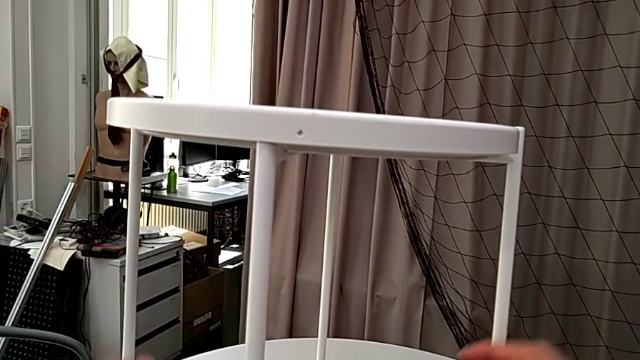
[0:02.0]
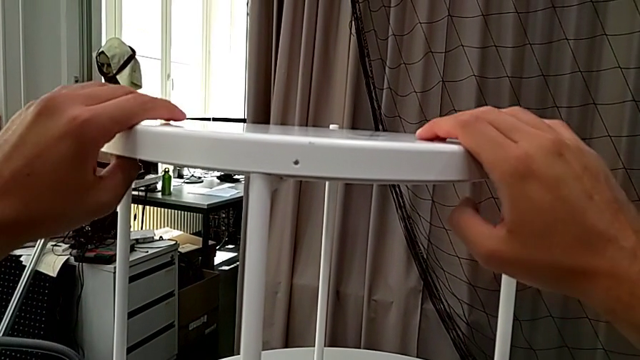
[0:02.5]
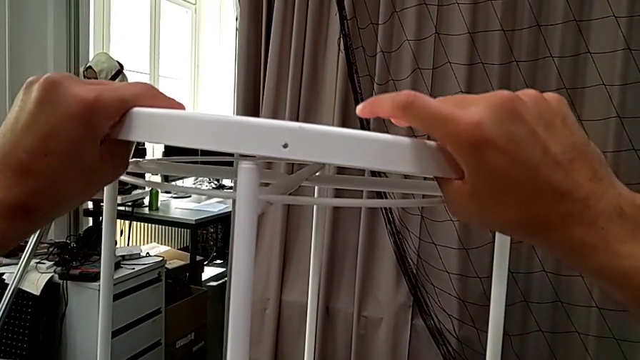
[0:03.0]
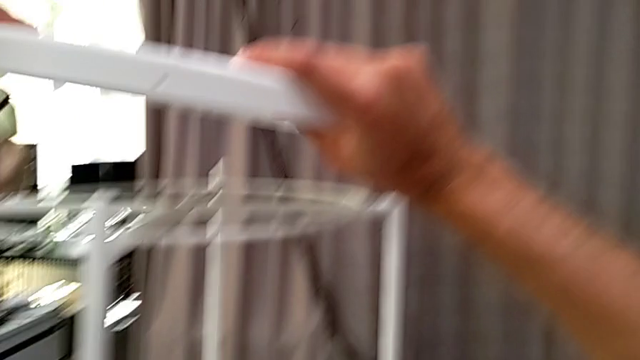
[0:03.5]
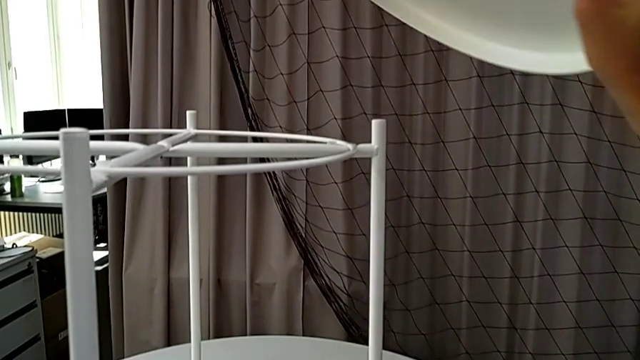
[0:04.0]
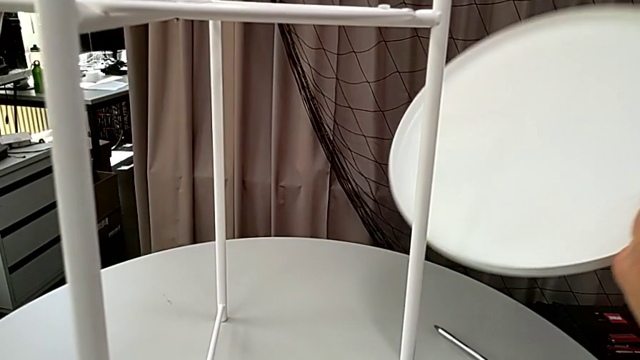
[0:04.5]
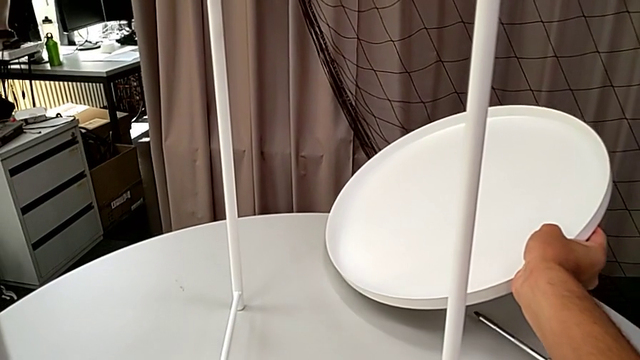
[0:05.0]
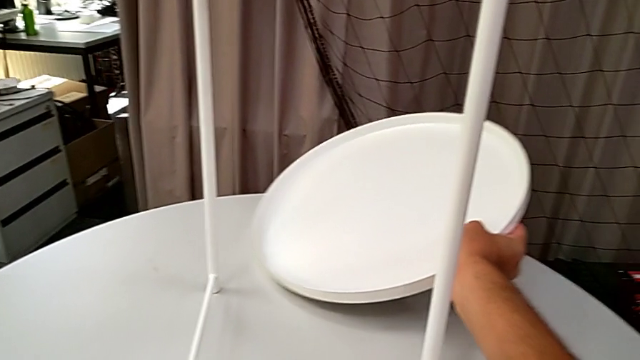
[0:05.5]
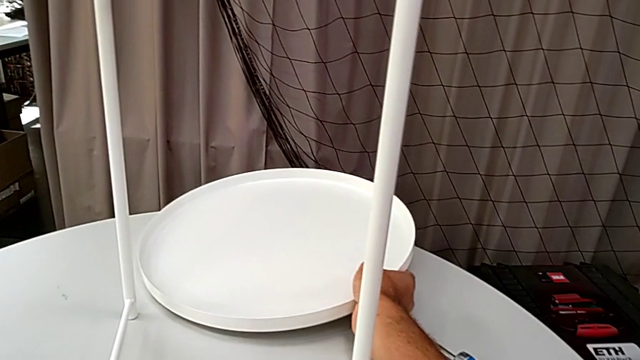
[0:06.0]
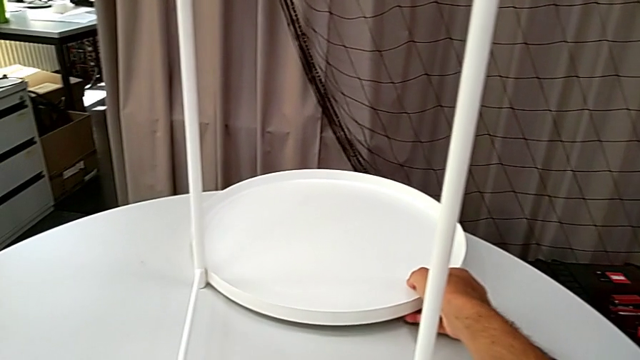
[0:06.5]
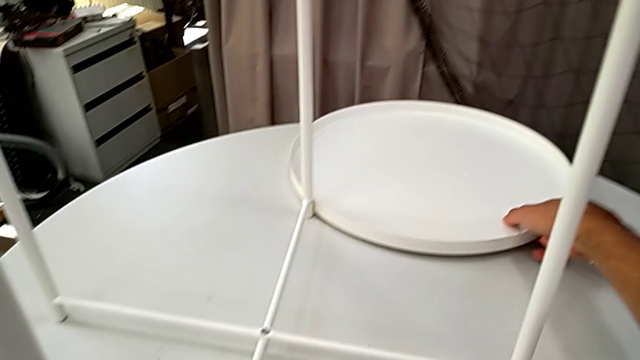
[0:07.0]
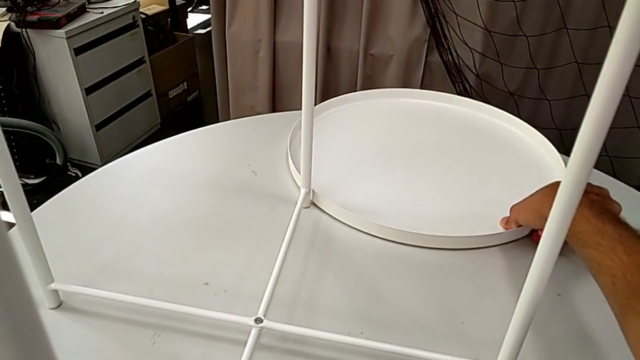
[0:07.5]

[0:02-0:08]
The camera wearer removes the tray. They grab the tray, lift it and place it.

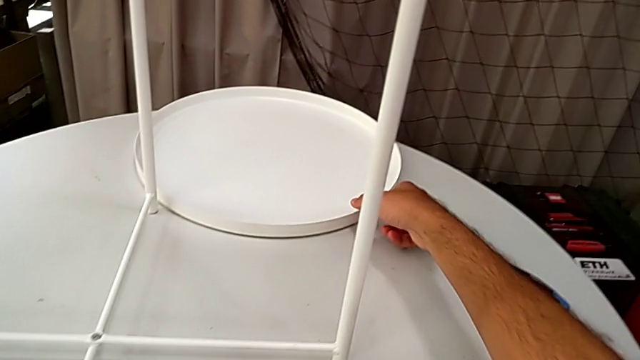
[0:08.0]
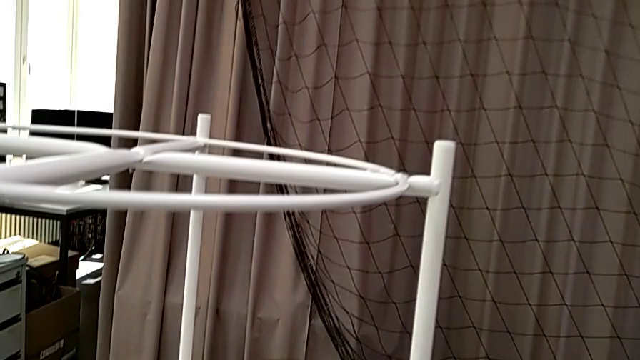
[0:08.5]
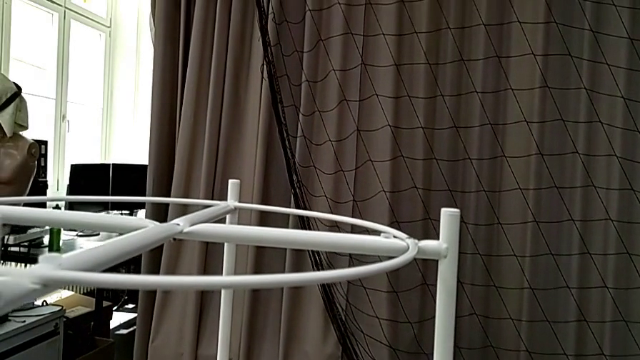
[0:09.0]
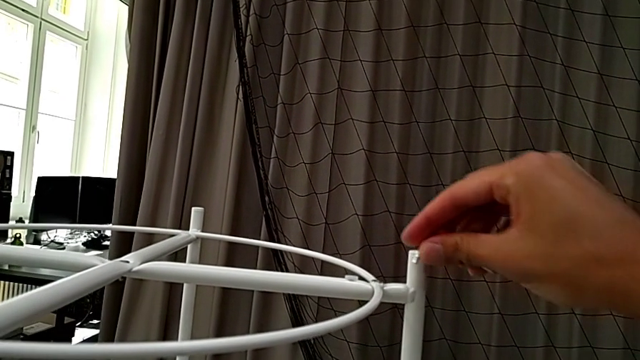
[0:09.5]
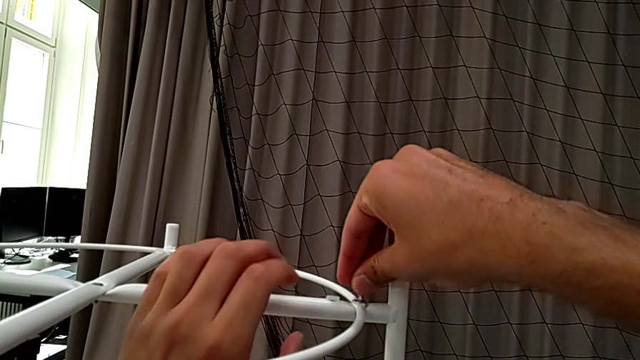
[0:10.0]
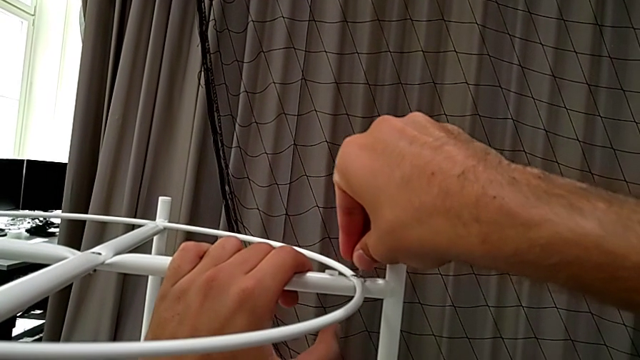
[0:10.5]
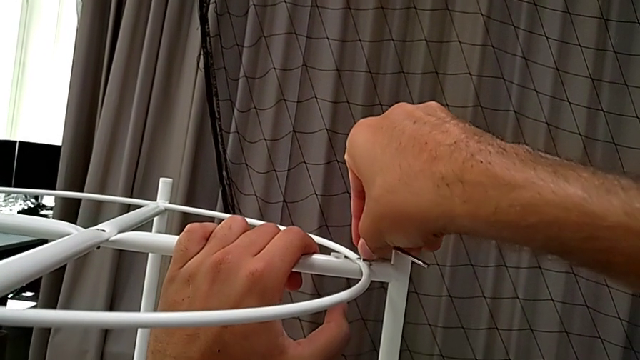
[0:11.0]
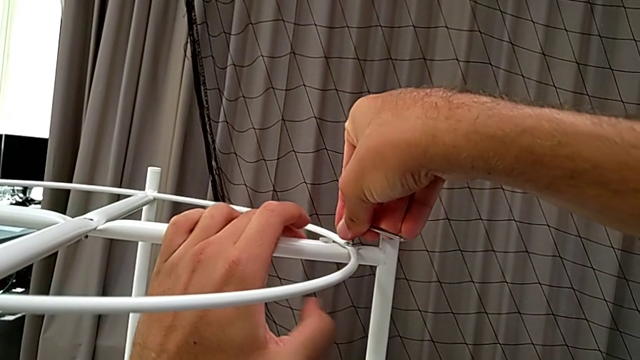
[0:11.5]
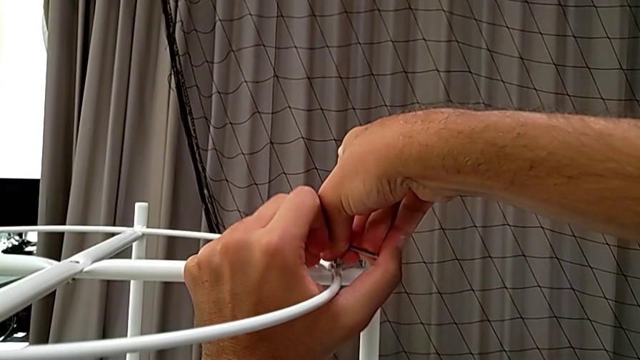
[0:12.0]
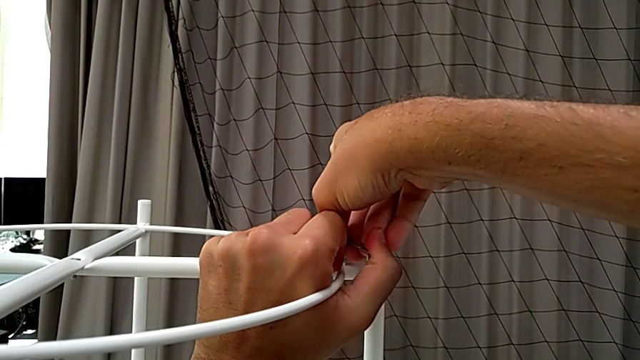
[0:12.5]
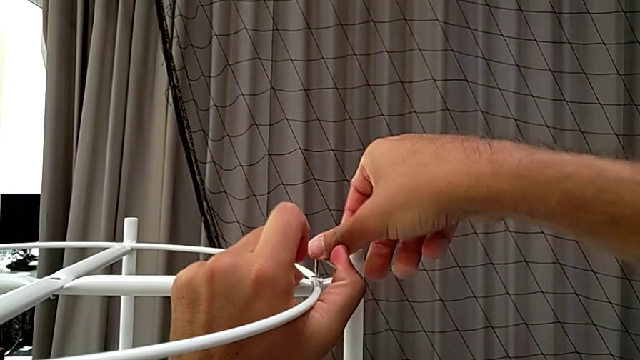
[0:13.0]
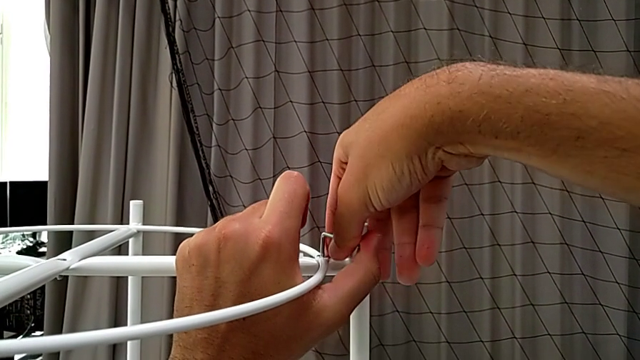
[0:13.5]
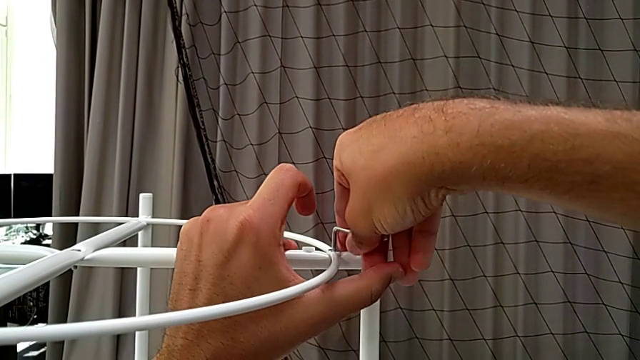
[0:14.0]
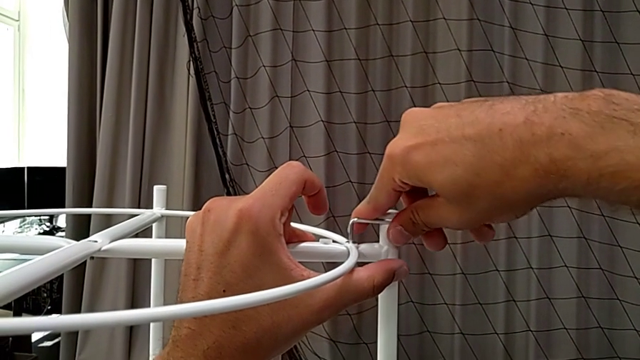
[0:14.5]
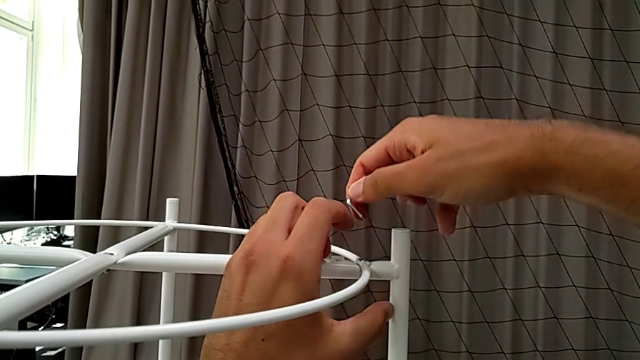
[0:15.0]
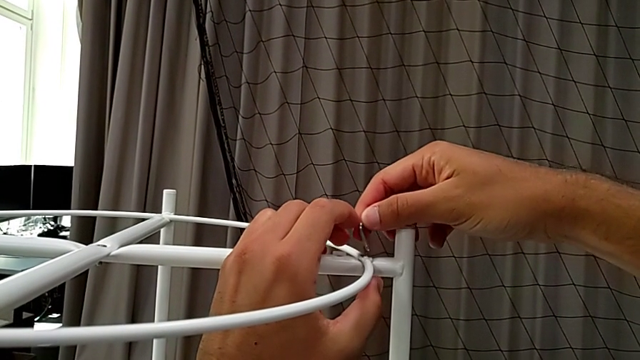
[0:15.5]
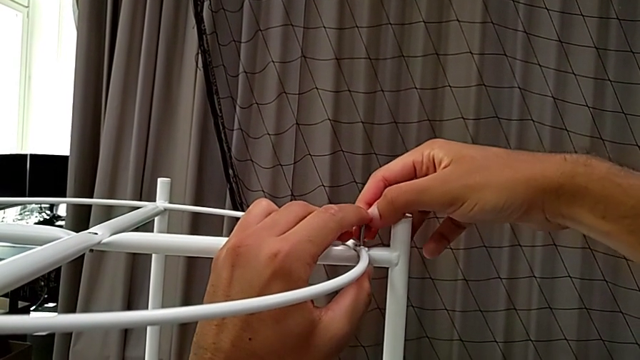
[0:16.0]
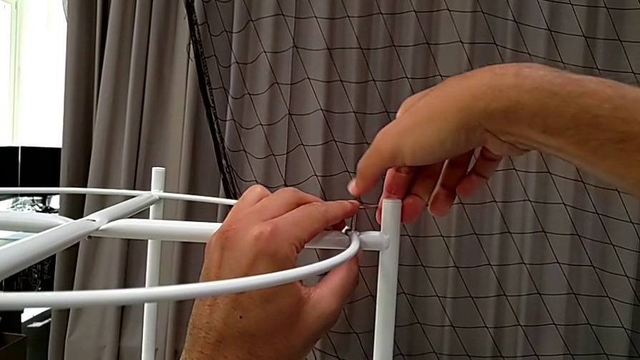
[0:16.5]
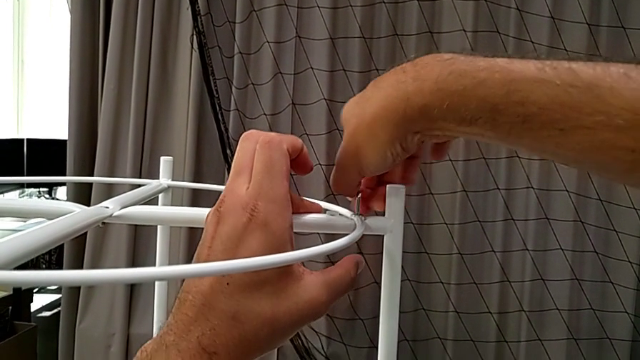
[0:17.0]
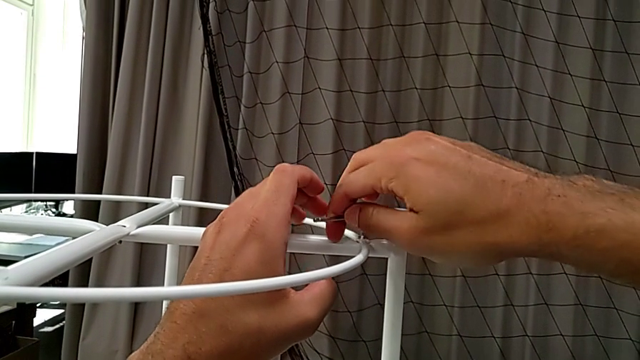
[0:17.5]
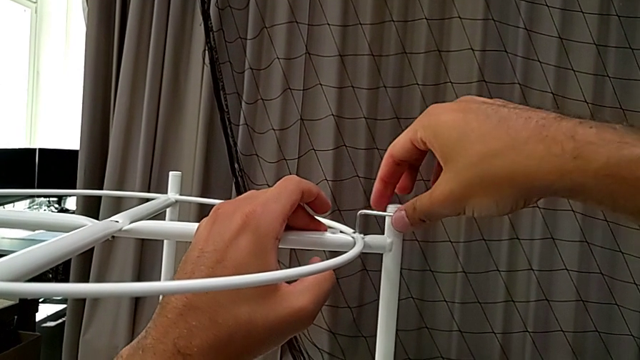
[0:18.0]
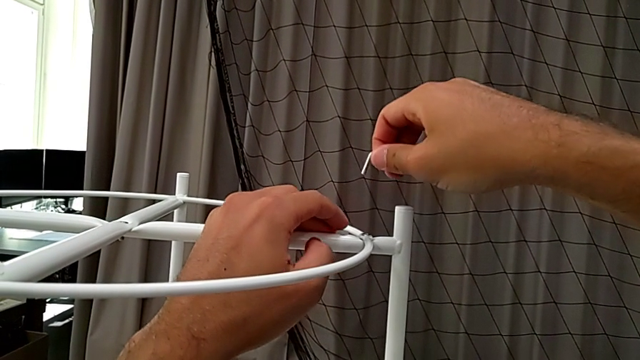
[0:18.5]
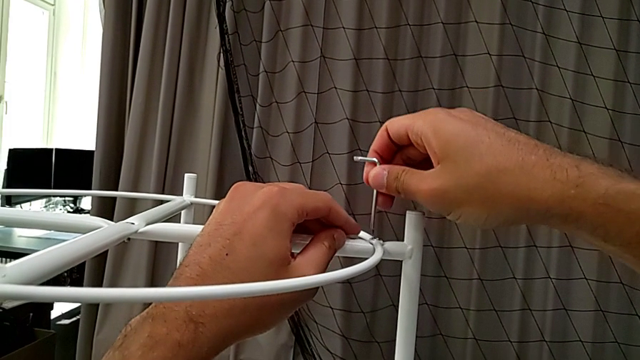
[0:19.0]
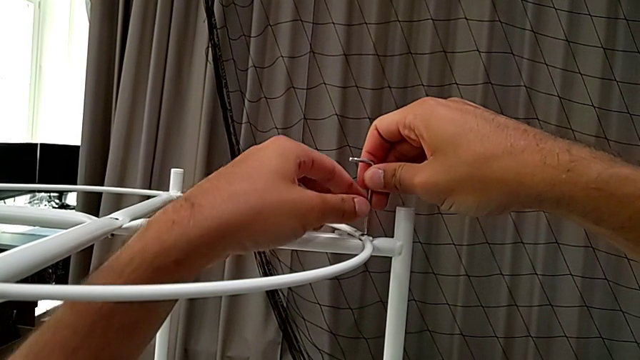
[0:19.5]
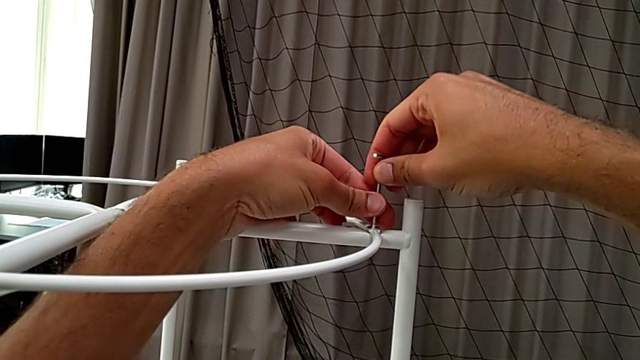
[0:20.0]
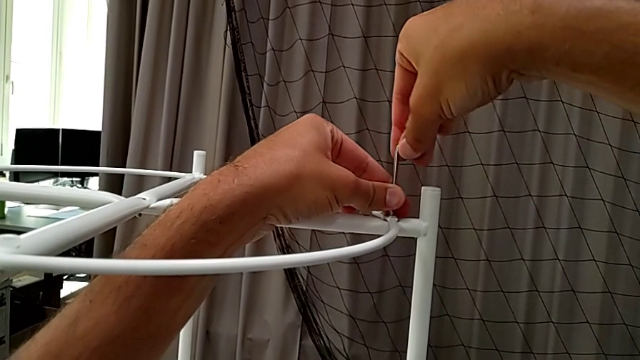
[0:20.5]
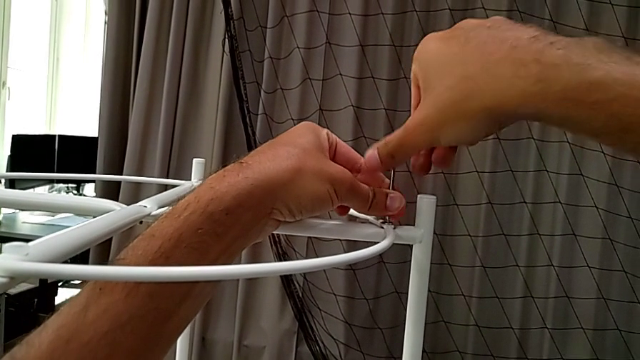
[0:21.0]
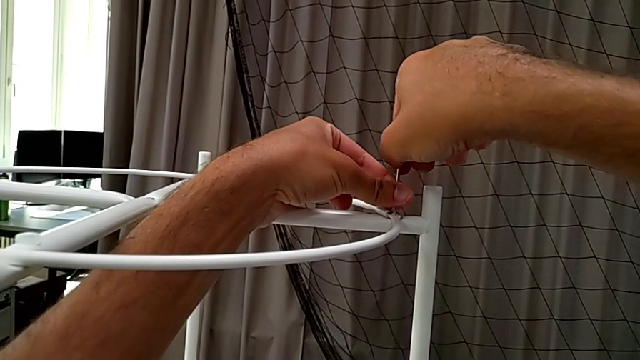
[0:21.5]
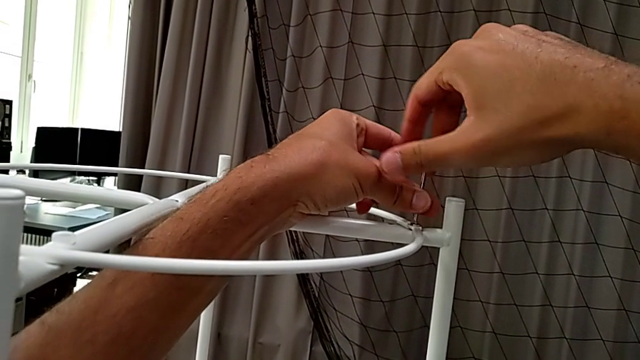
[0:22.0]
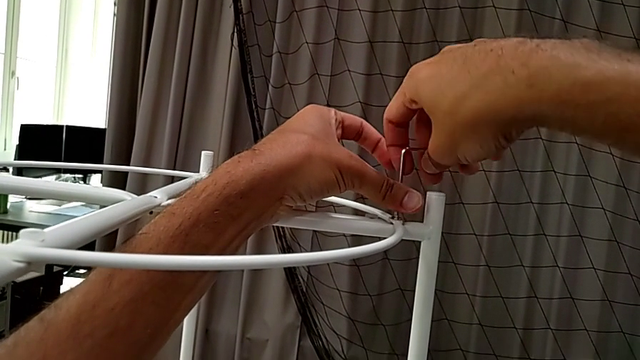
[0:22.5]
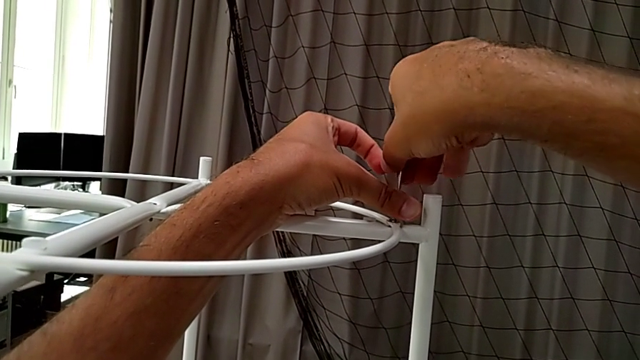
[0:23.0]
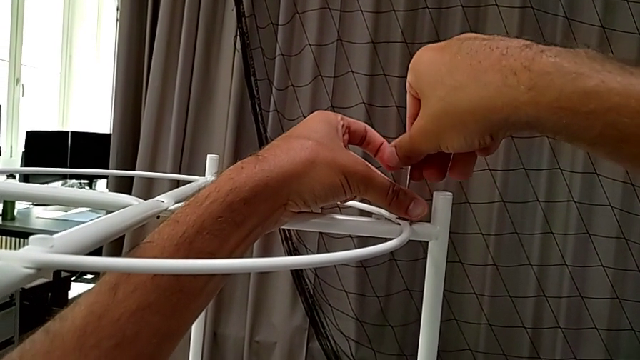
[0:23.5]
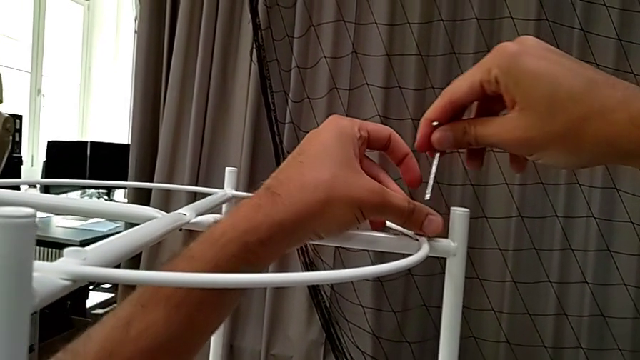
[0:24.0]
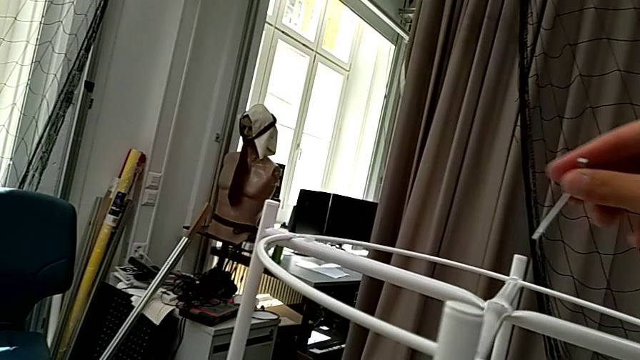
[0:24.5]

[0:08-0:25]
The camera wearer is disassembling the circle. They grab the Allen wrench, insert it, unscrew the hex socket head, withdraw the Allen wrench, insert it, unscrew the hex socket head, withdraw the Allen wrench, insert it, unscrew the hex socket head, withdraw the Allen wrench and approach the hex socket head.
